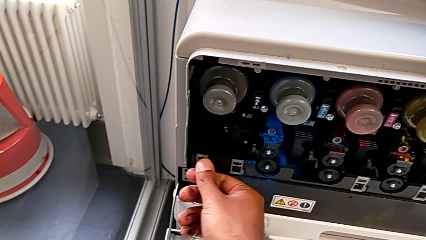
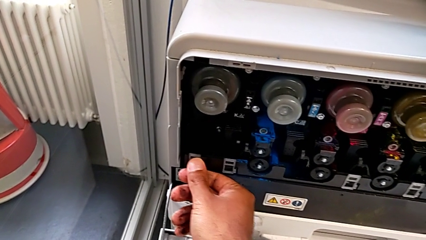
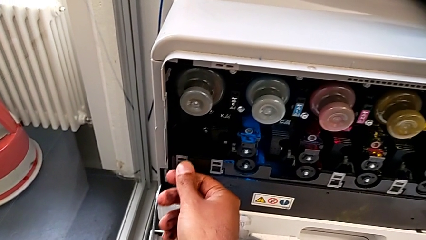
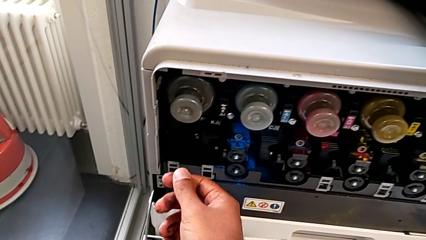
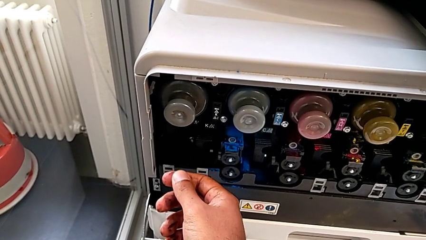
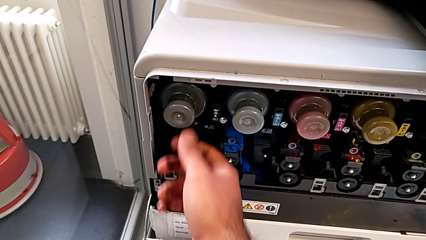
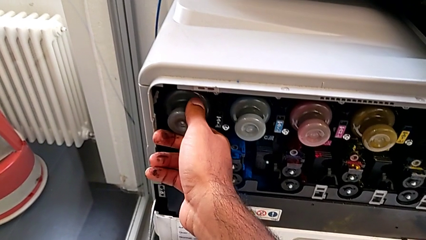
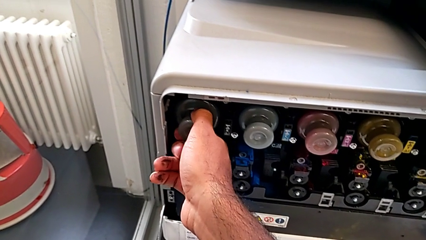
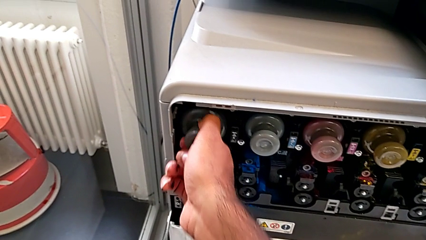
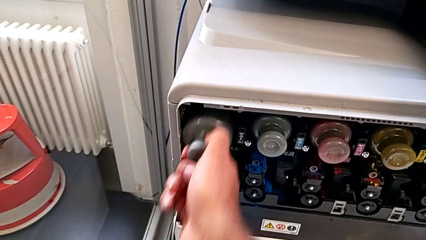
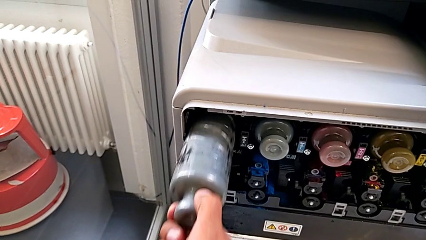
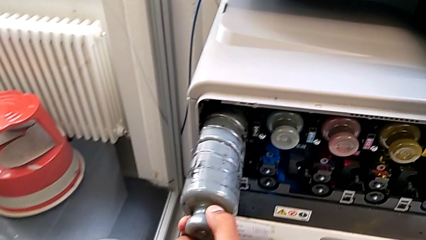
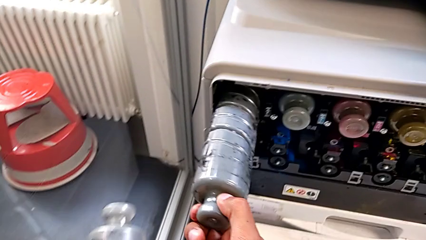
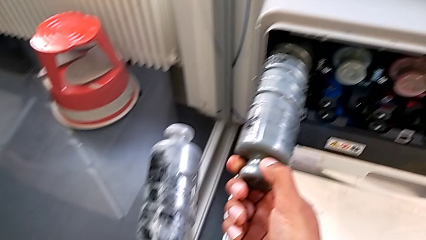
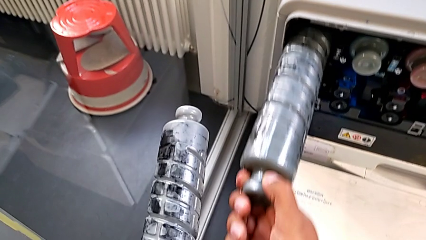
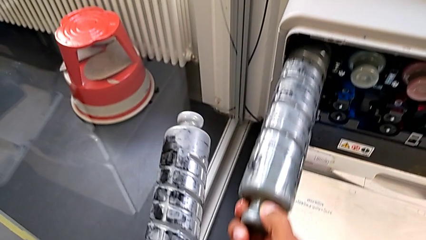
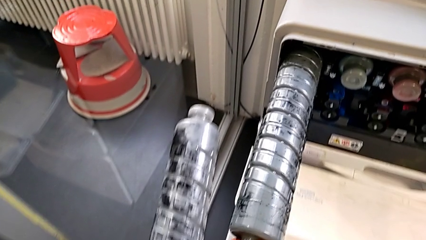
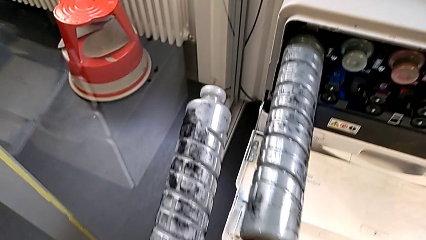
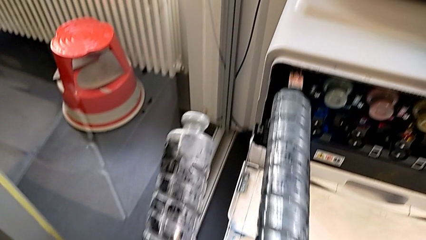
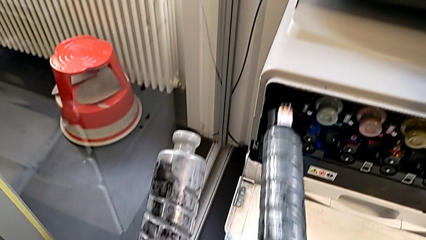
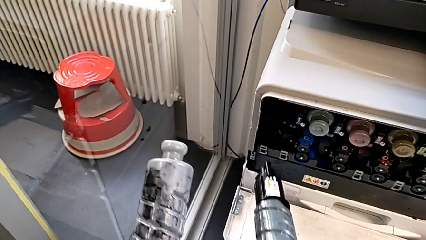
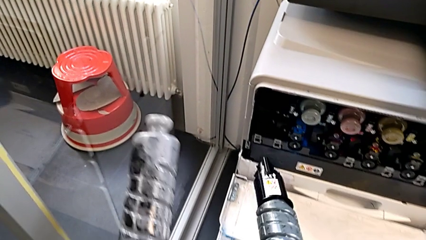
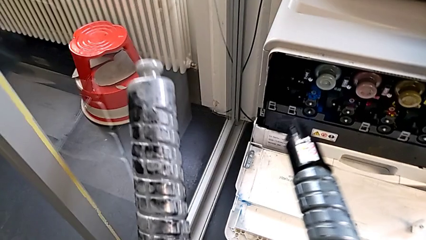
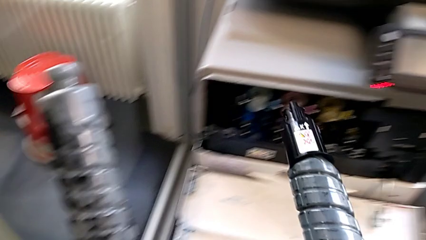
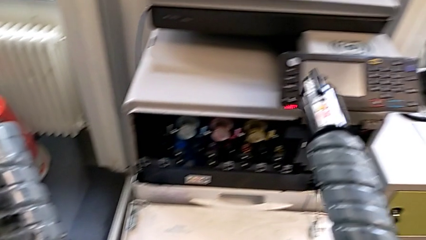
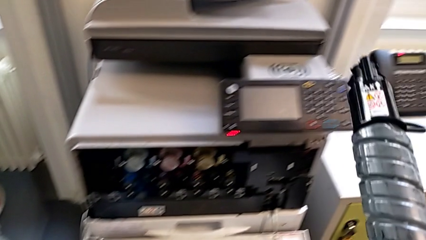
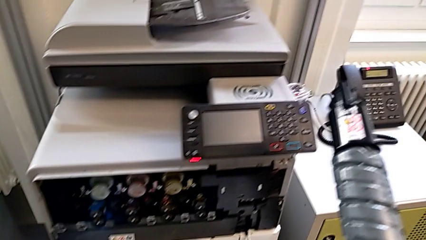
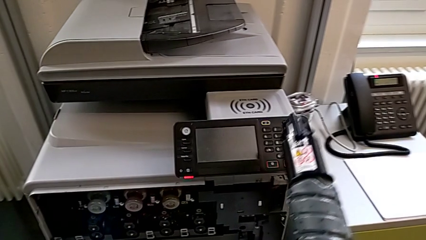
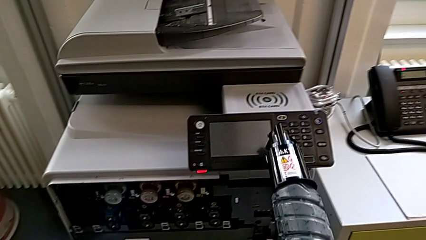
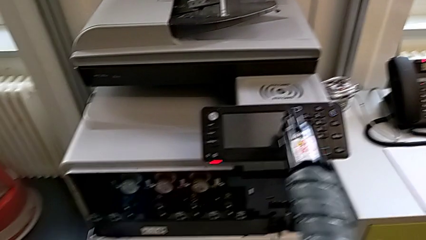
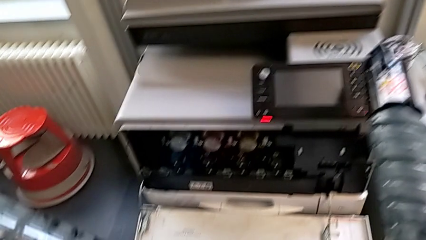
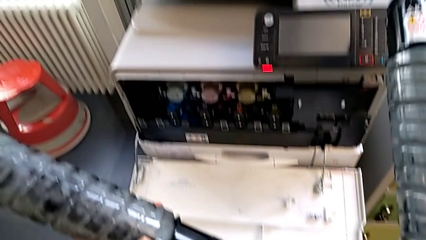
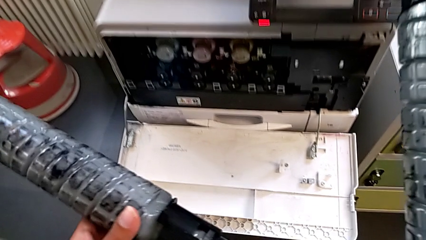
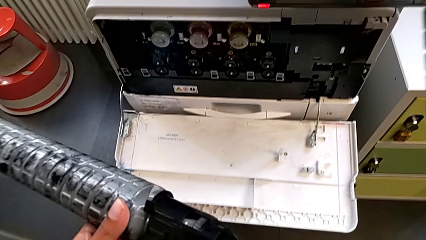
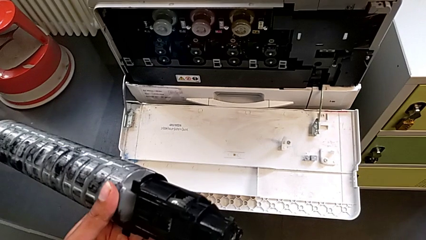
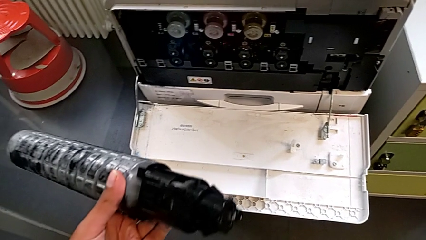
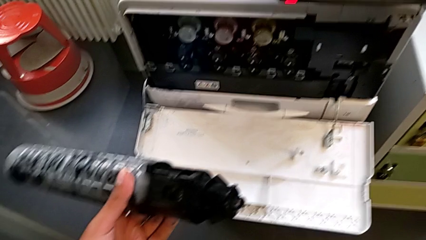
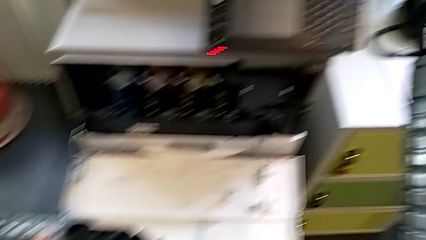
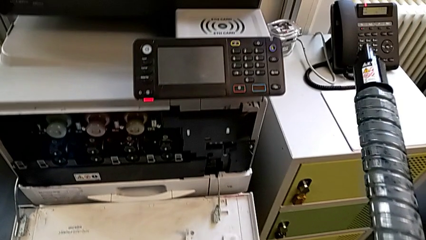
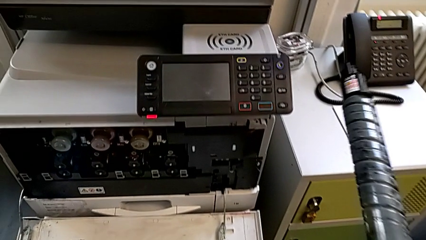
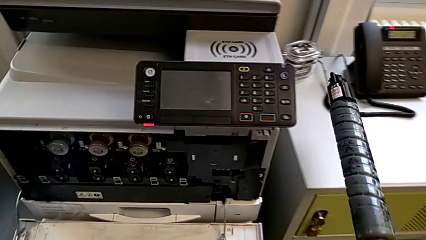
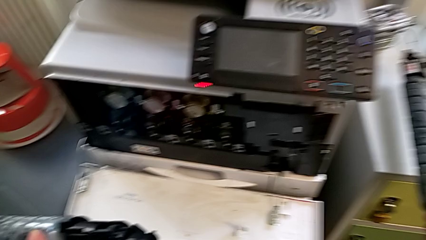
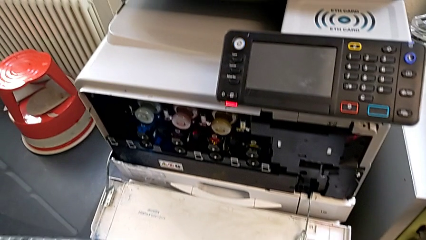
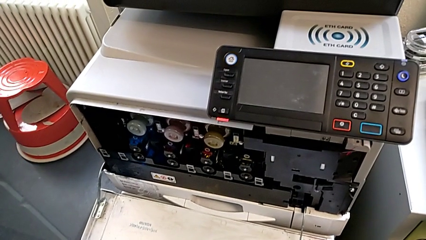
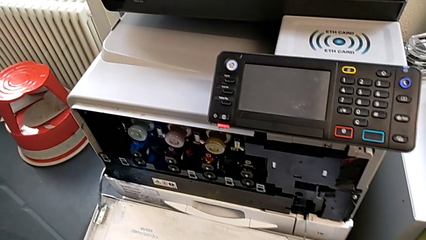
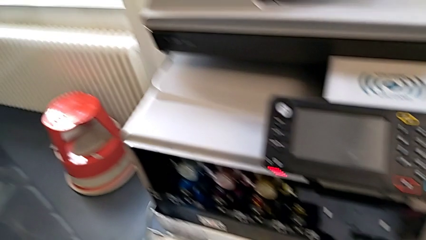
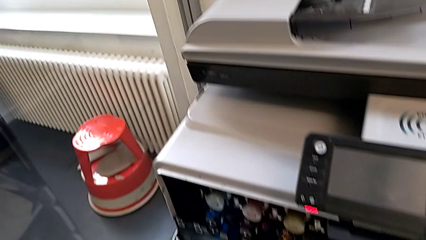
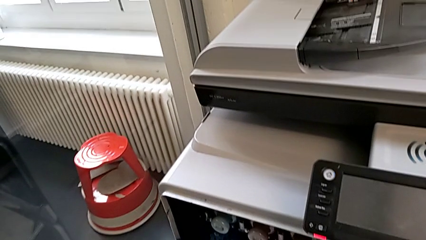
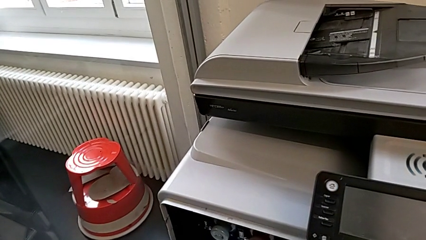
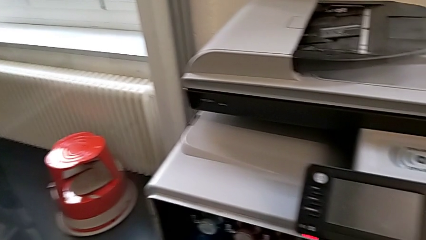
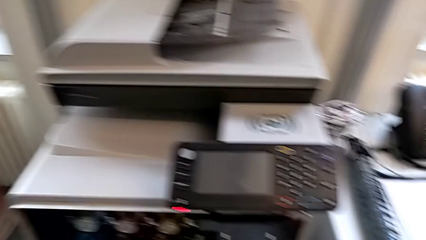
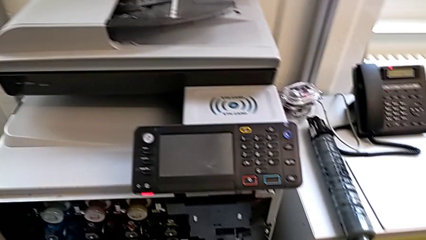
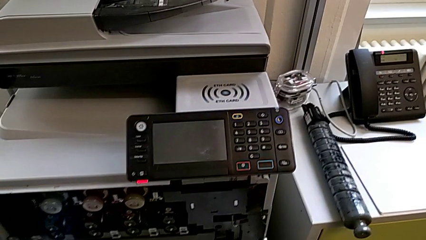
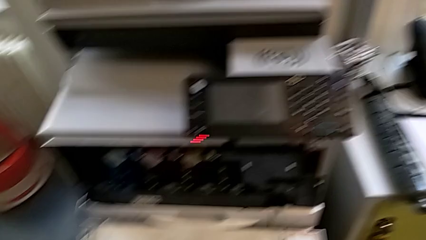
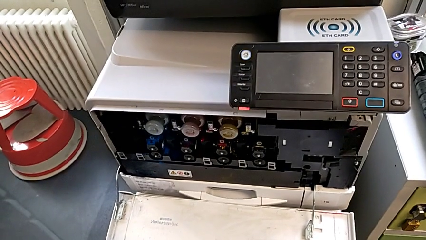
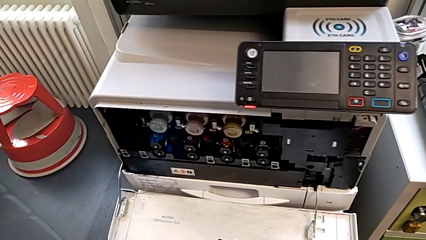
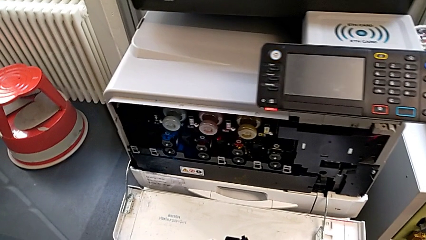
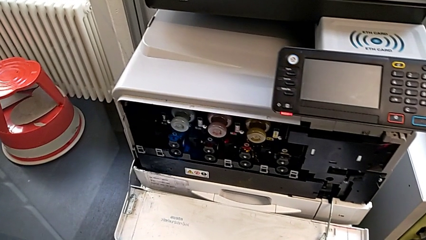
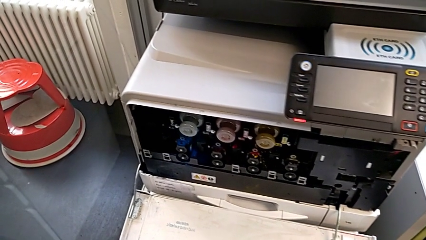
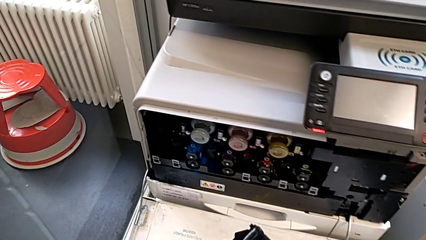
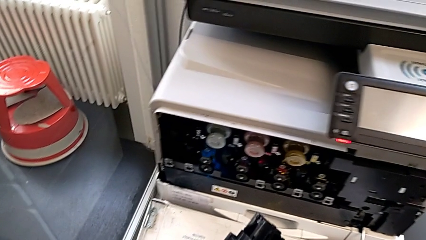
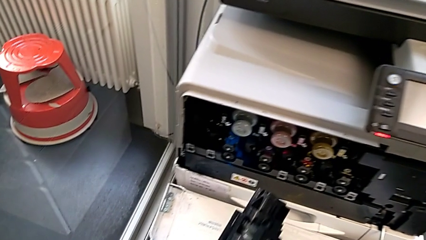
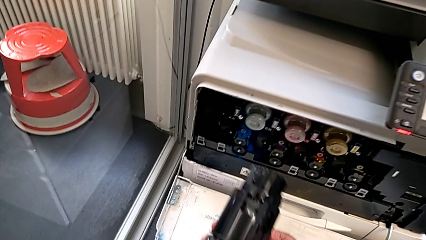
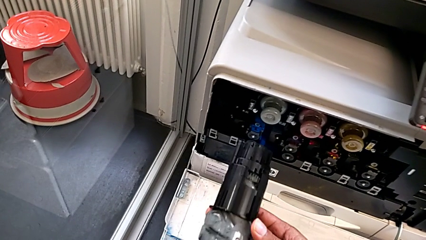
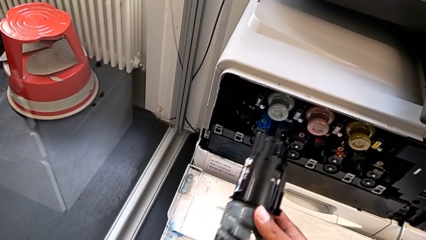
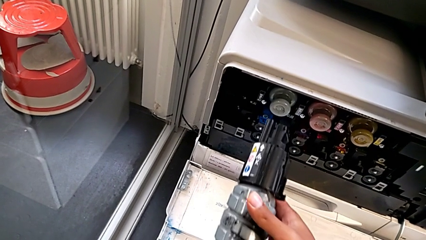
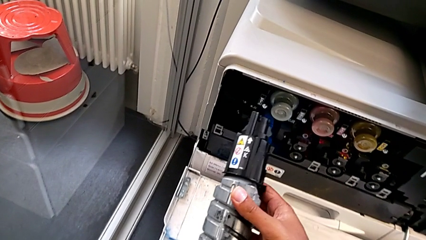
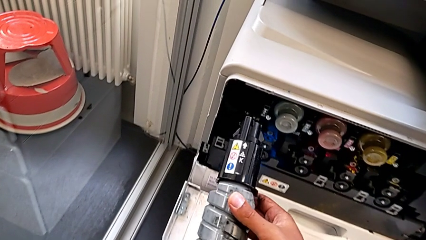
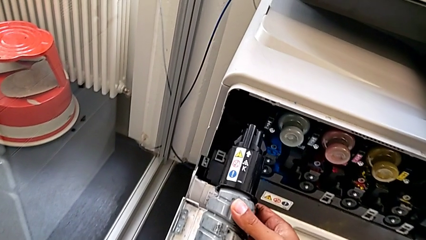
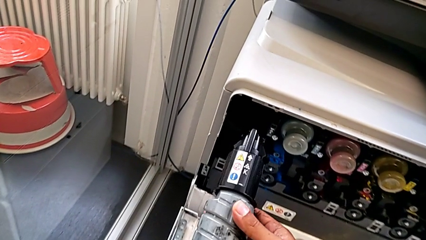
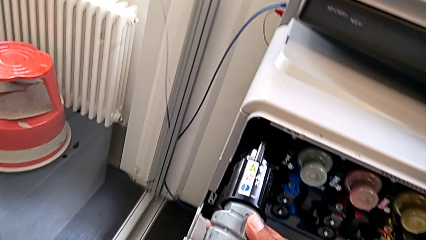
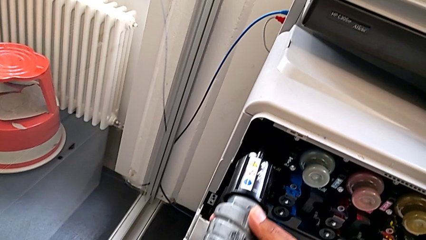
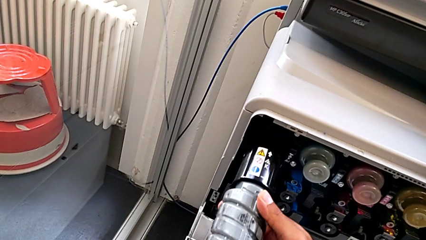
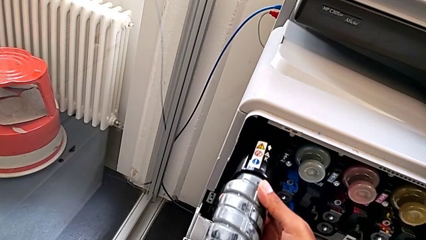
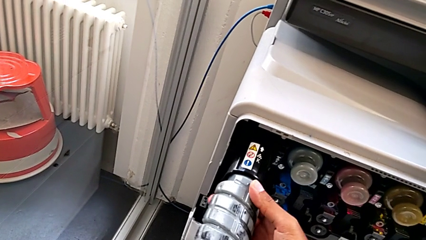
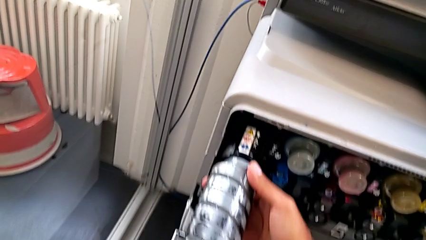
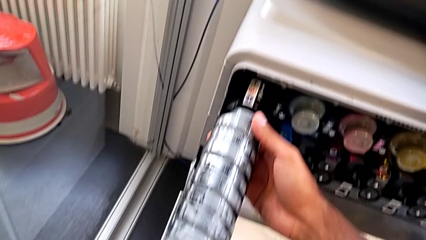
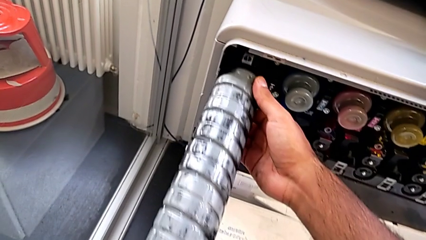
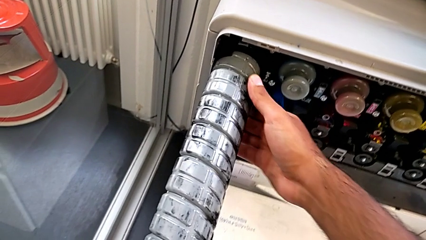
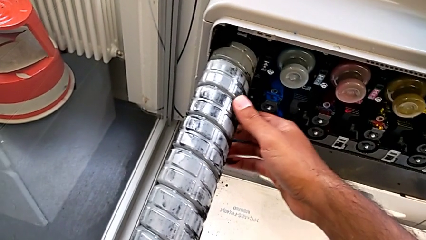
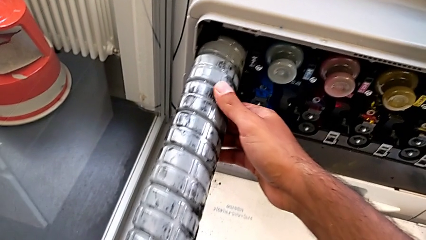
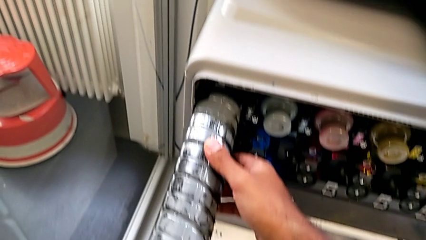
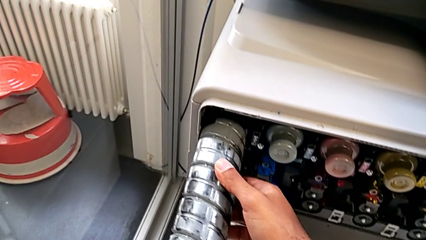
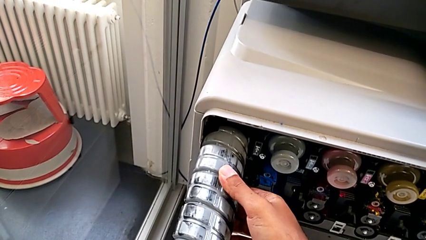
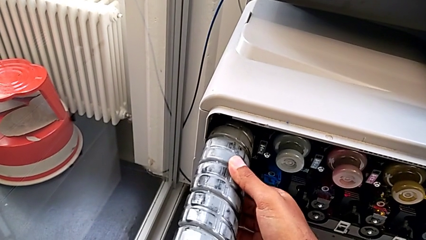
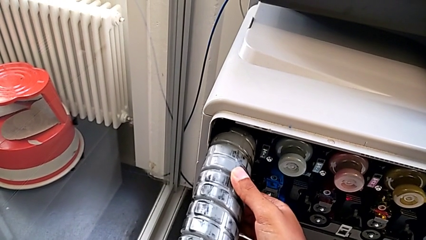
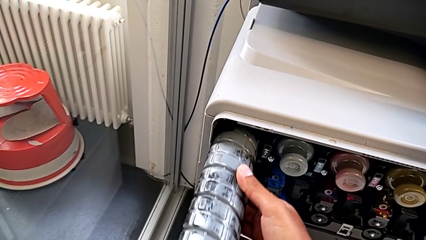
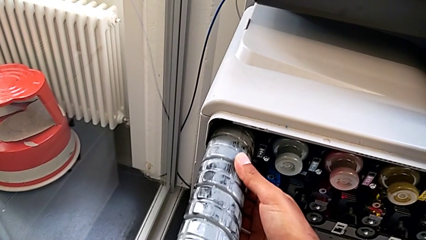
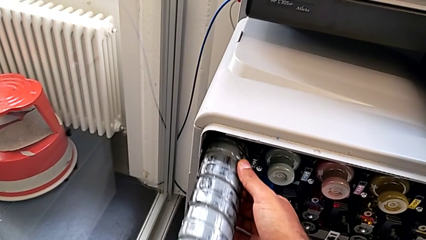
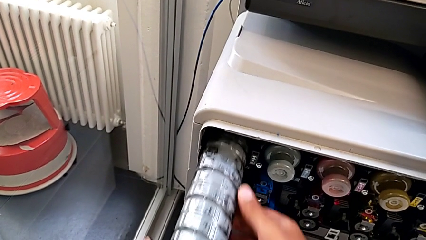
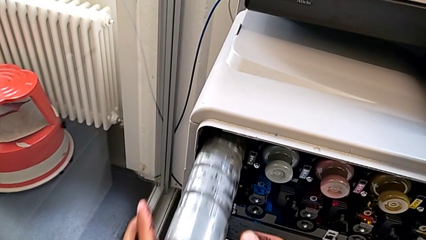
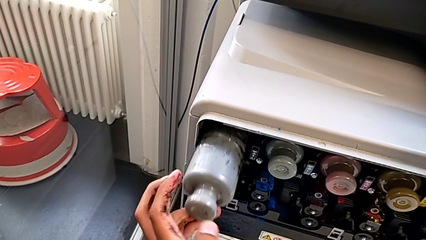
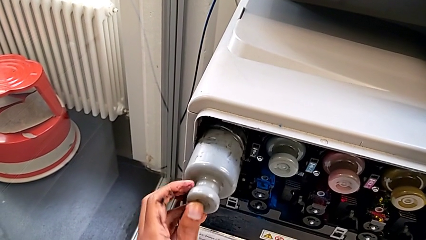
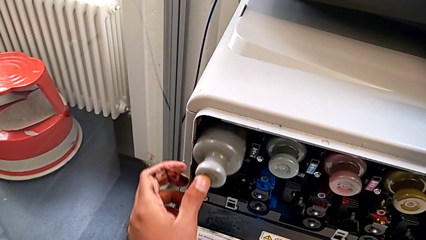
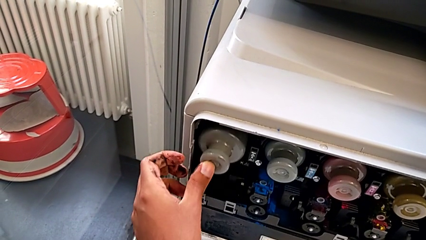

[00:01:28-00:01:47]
The camera wearer is replacing the black ink cartridge in the printer. They grab the old ink cartridge, withdraw it, lift it and place it. They approach the ink cartridge and insert the new ink cartridge.
